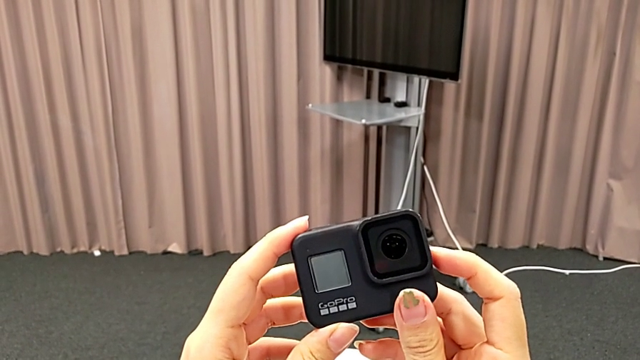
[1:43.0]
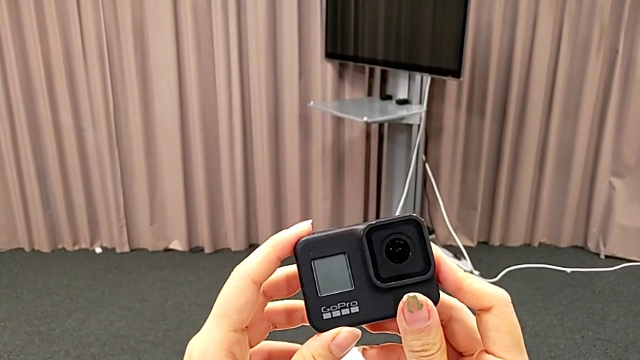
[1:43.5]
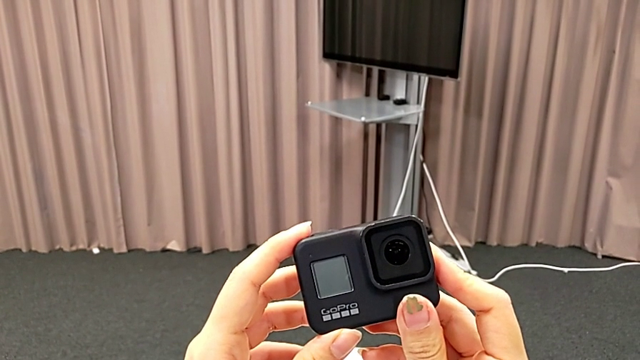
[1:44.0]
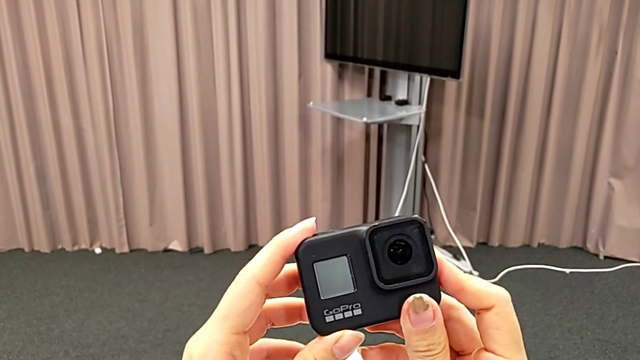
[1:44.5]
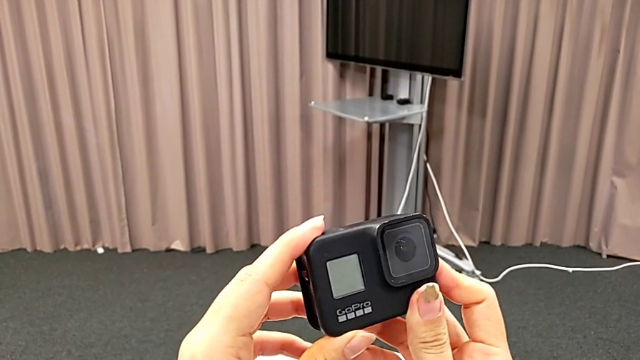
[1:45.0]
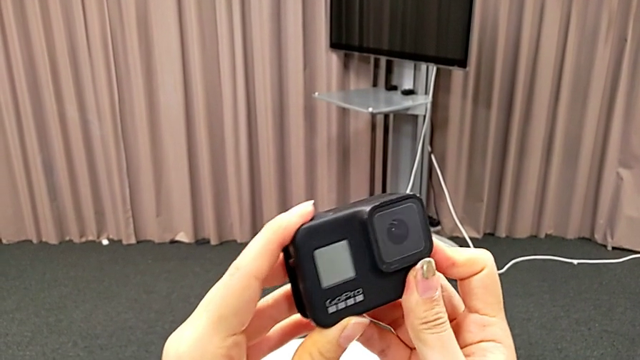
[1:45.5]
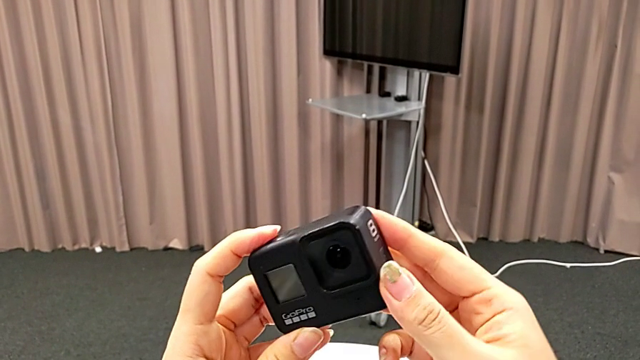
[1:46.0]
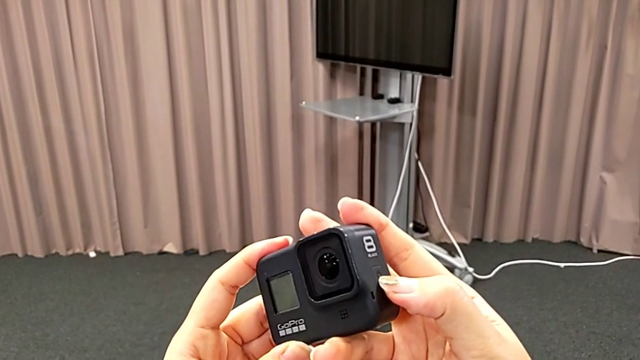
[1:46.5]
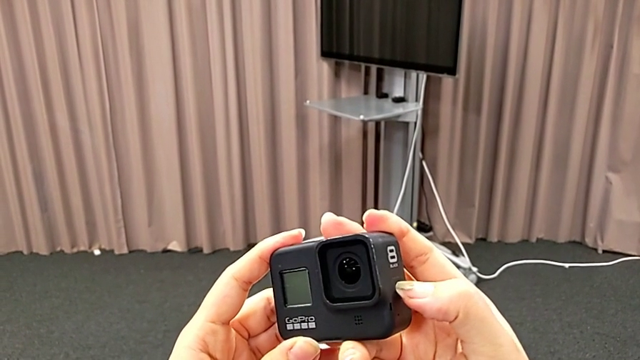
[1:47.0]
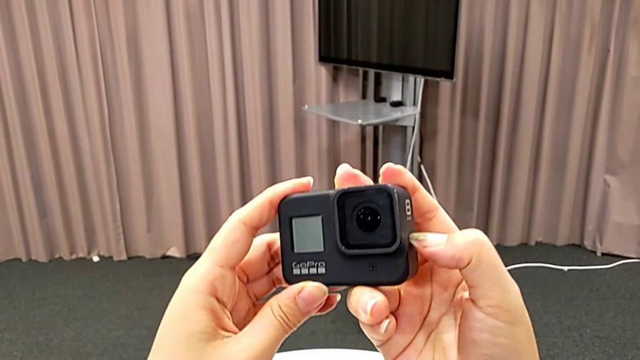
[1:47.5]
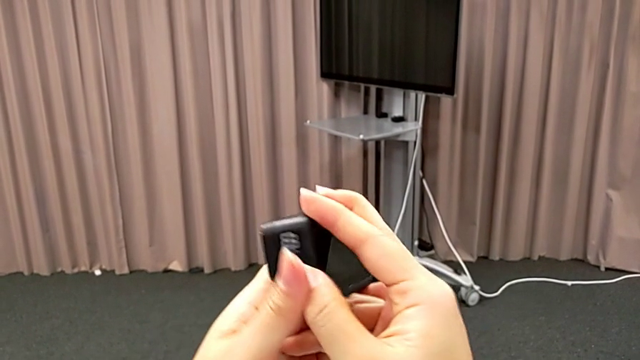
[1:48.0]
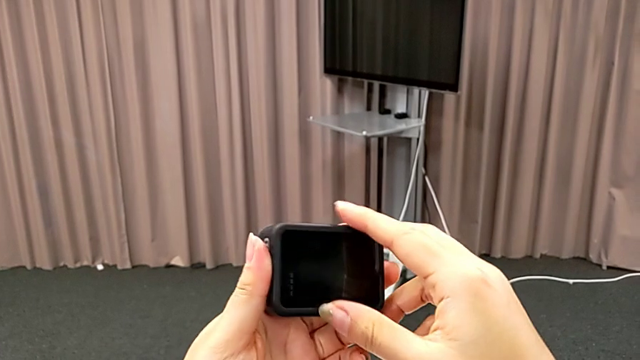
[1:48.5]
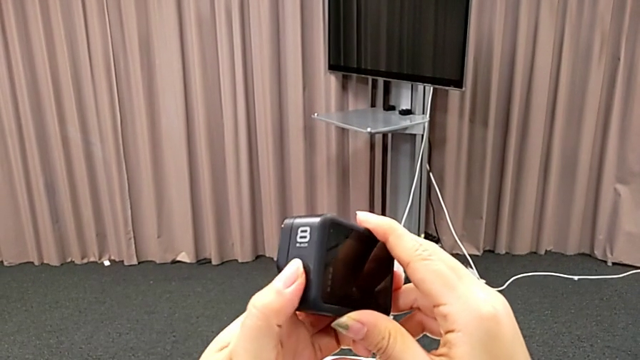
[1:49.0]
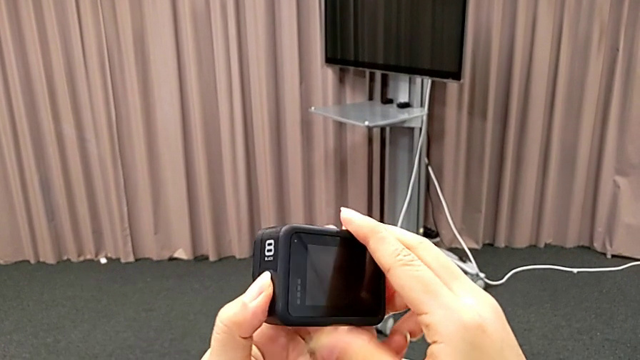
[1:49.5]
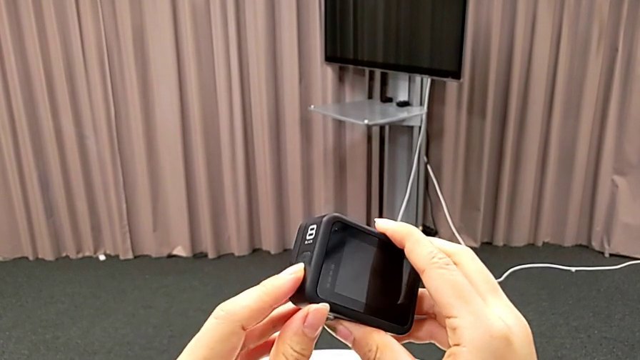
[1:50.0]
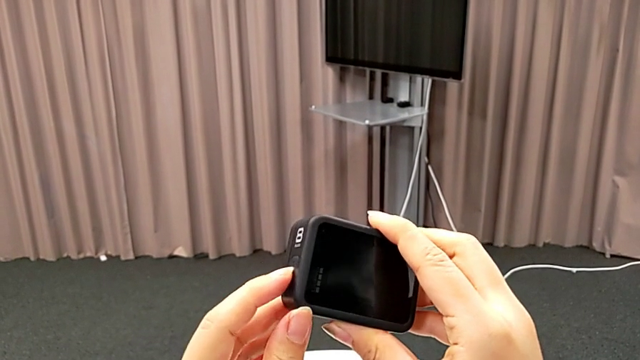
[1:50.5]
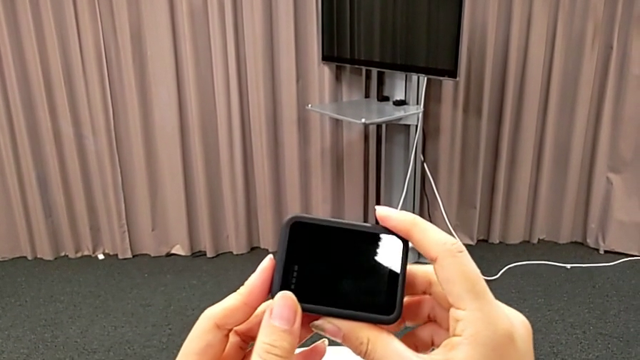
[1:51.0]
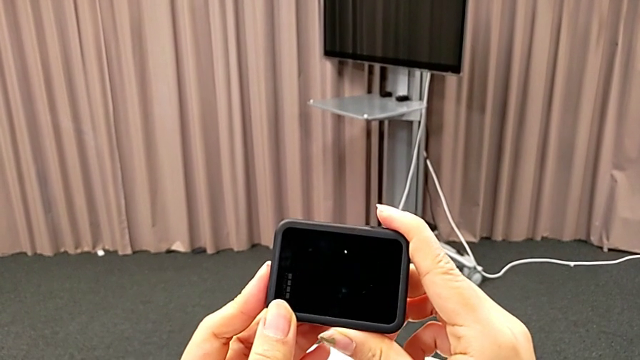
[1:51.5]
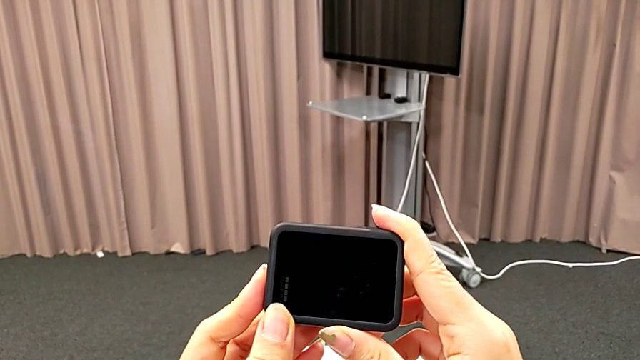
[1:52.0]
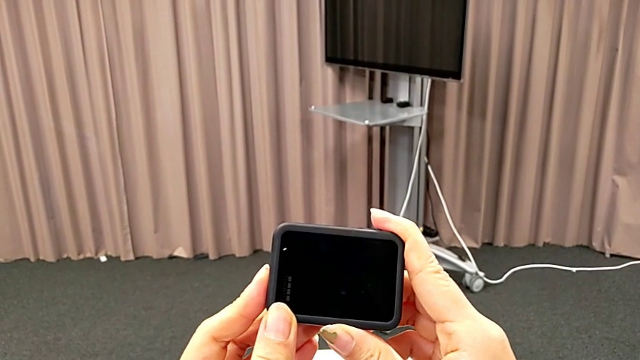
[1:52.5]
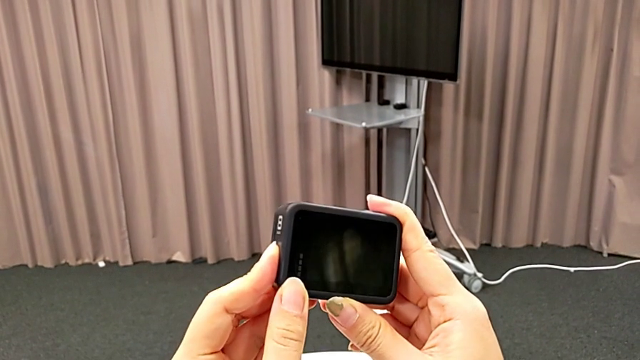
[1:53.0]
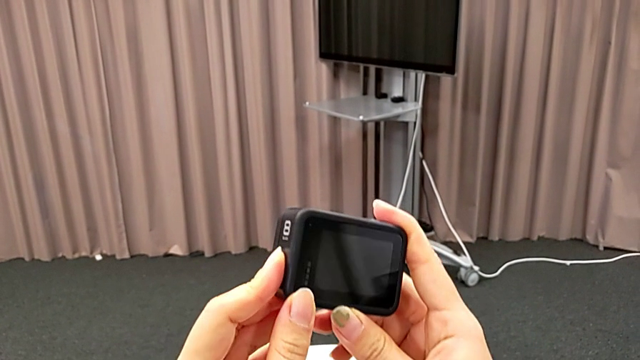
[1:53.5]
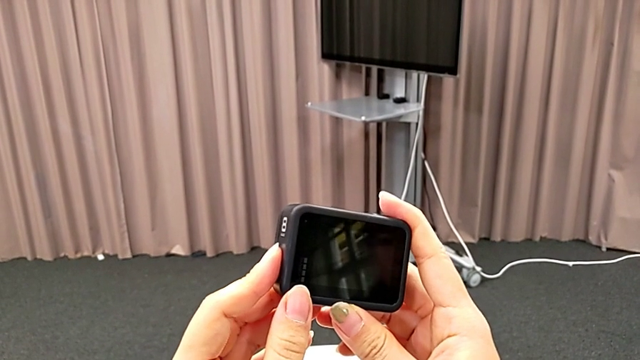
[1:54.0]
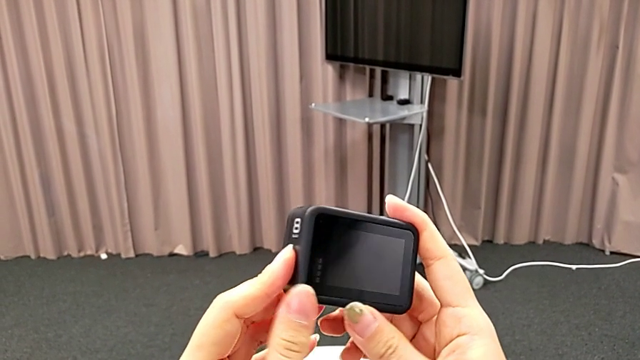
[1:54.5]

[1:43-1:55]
The camera wearer is turning on their GoPro. They rotate the GoPro and press the right button.

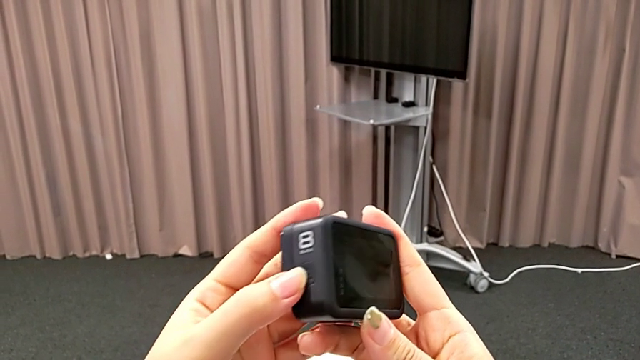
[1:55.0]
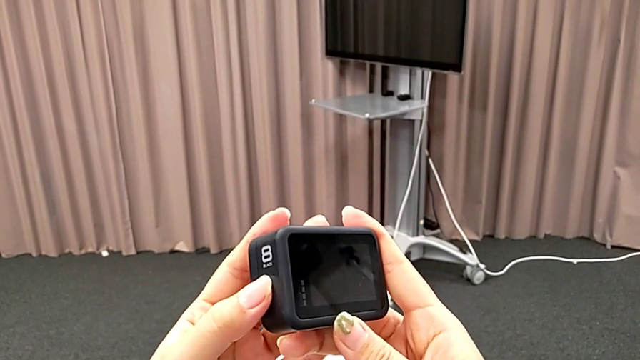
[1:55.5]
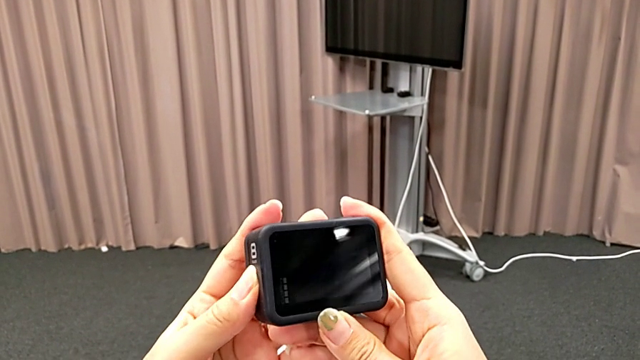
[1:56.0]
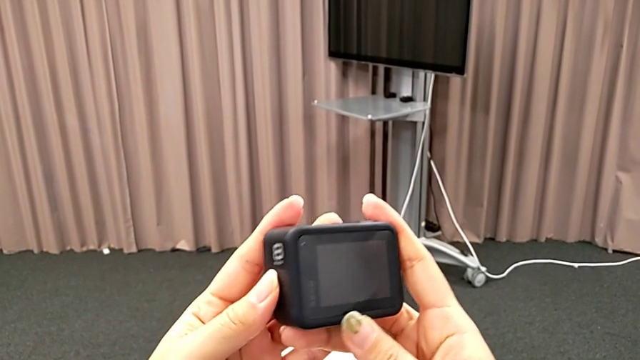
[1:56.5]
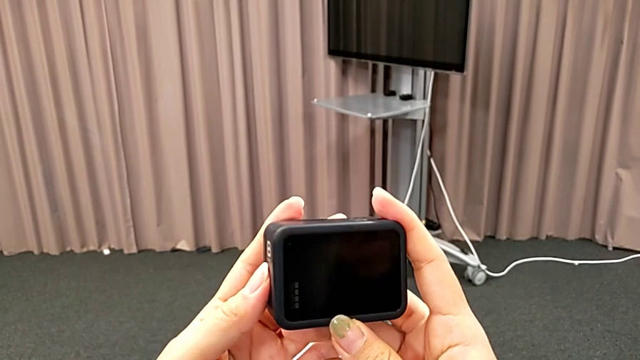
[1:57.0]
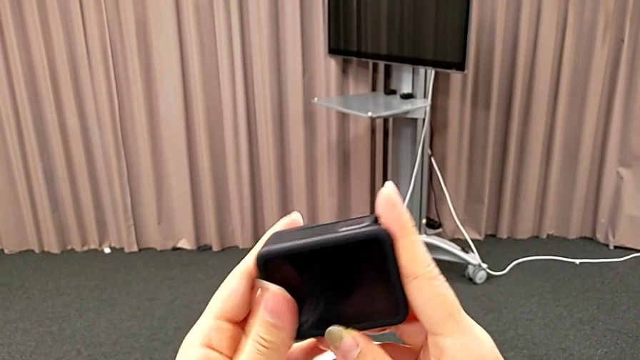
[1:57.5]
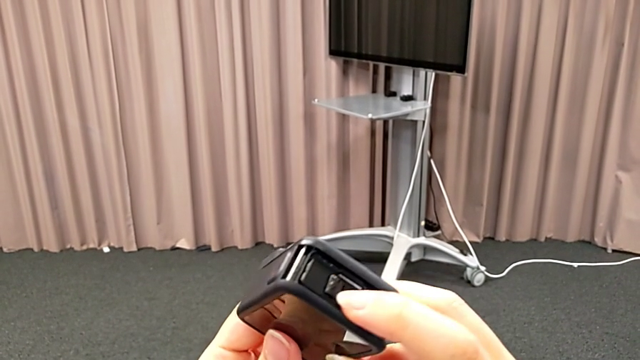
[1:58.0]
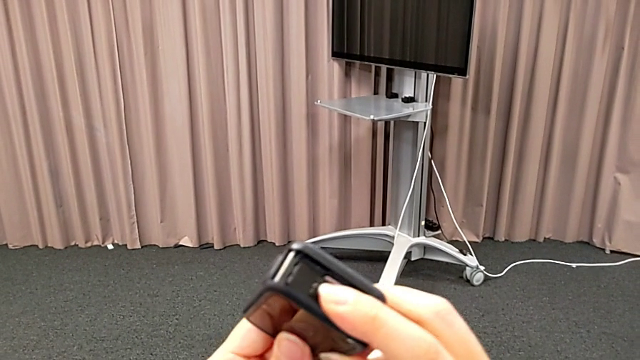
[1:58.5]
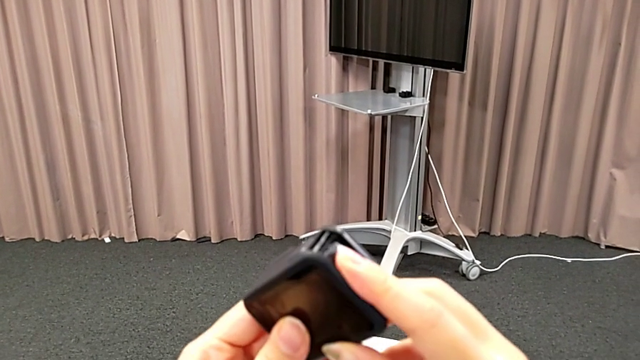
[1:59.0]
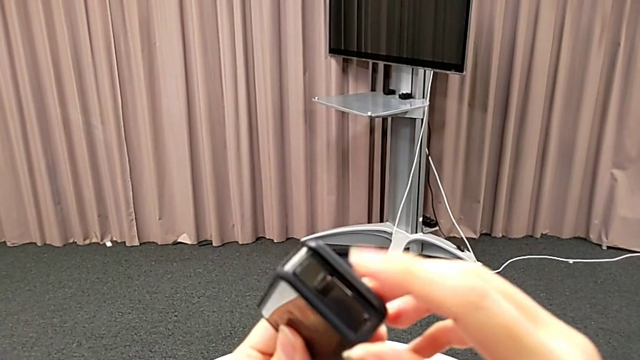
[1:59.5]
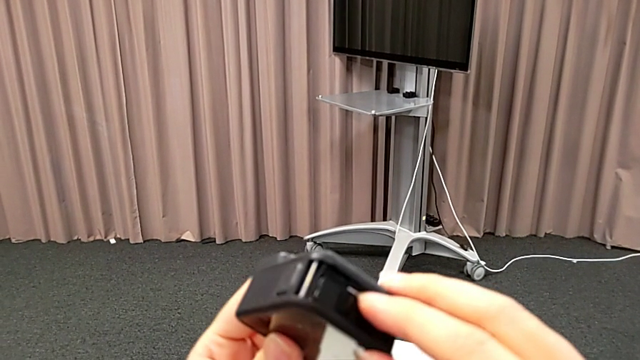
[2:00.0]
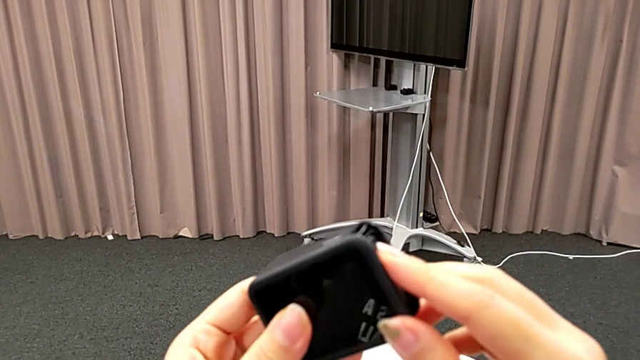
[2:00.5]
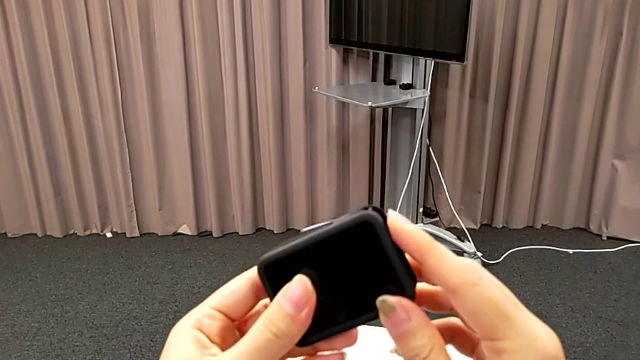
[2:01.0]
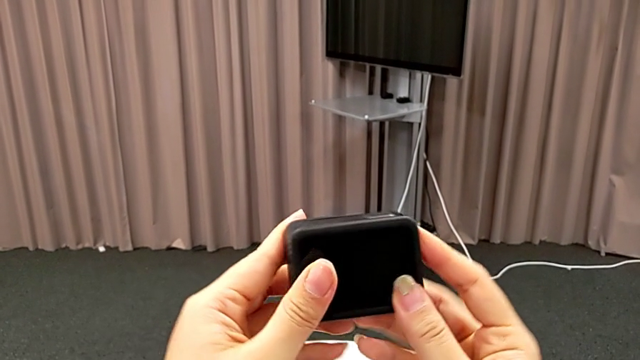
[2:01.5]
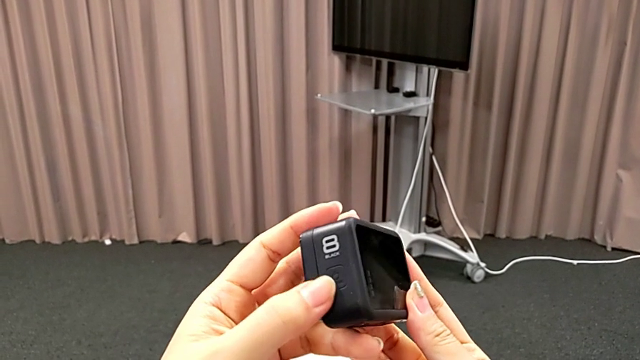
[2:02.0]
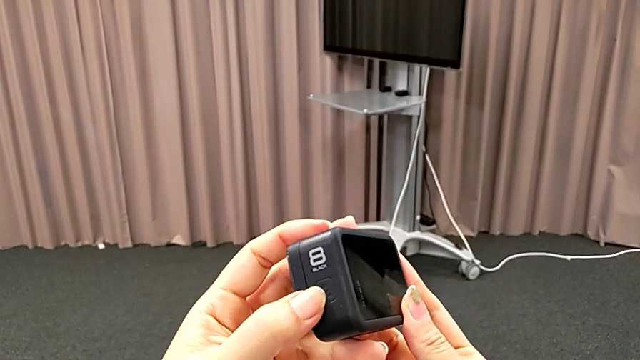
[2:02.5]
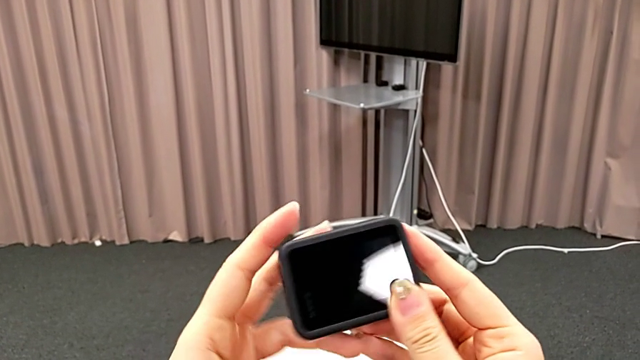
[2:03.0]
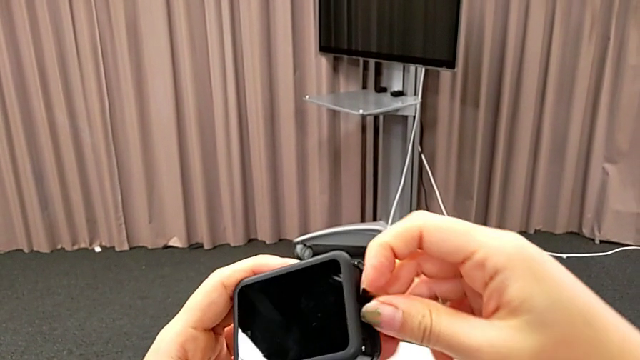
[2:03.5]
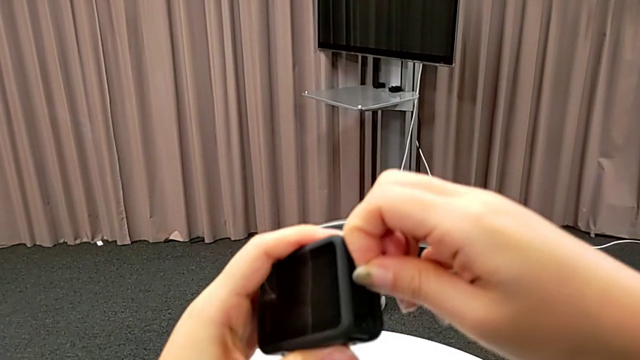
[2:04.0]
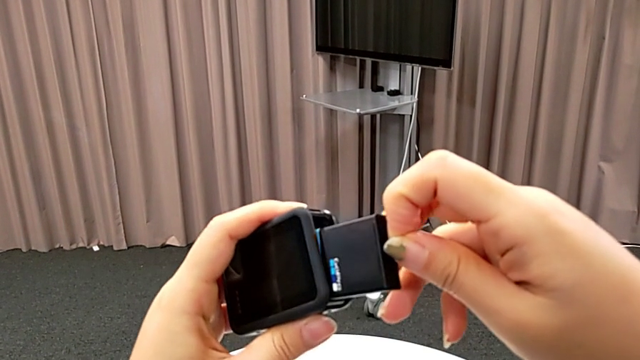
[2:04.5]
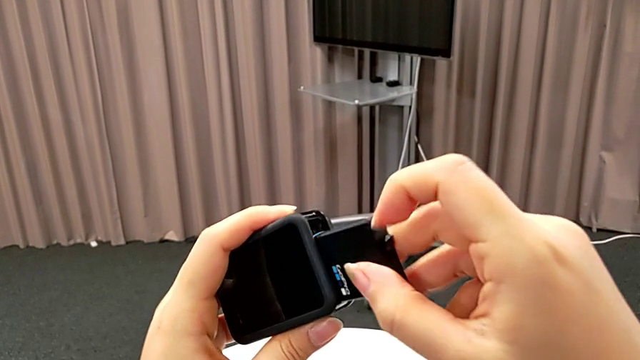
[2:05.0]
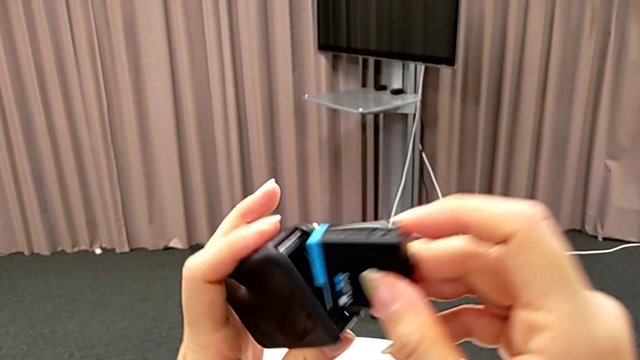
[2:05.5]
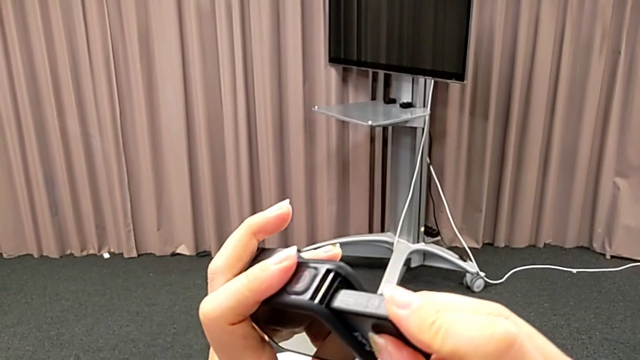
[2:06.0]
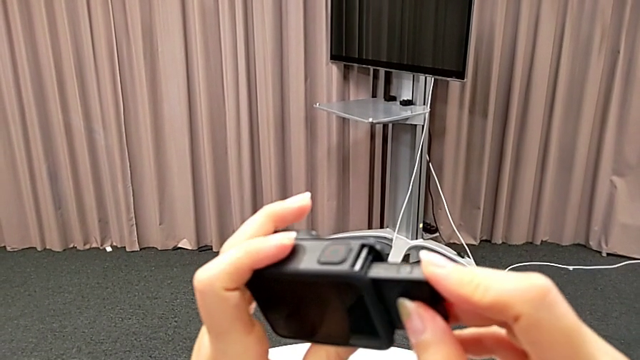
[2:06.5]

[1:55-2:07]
The camera wearer is turning on their GoPro. They press the right button, turn the GoPro, press the battery, rotate the GoPro, turn it, withdraw the battery and insert it.
